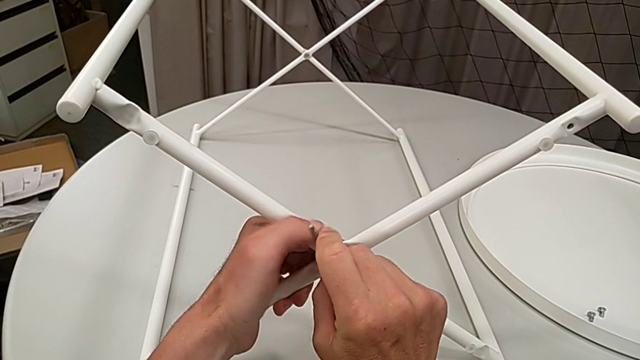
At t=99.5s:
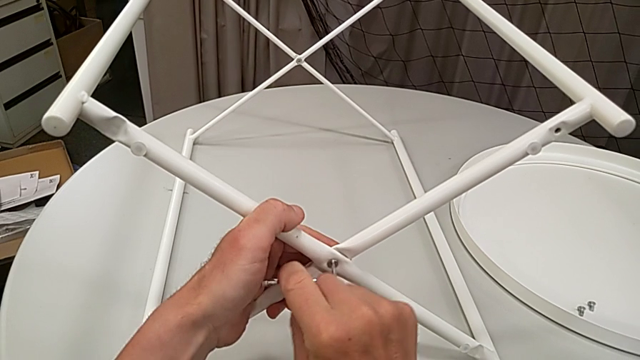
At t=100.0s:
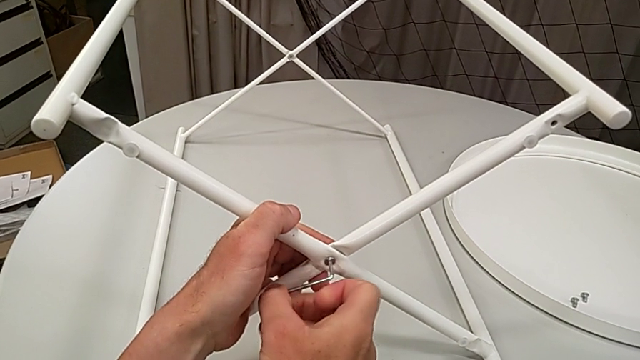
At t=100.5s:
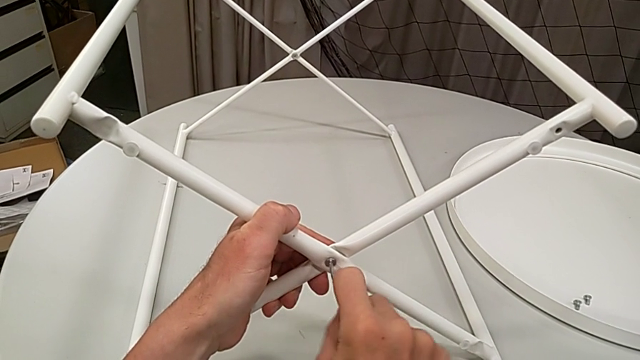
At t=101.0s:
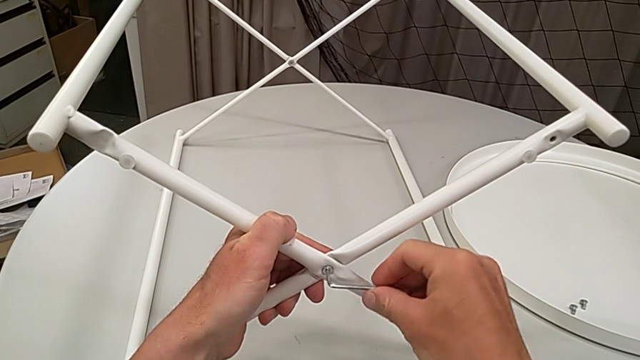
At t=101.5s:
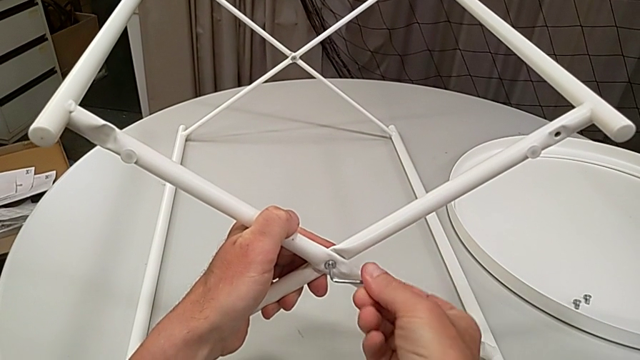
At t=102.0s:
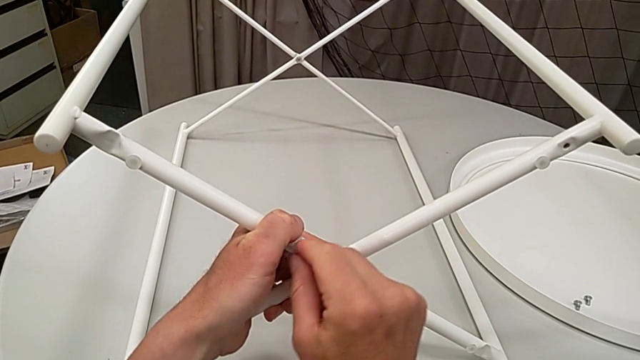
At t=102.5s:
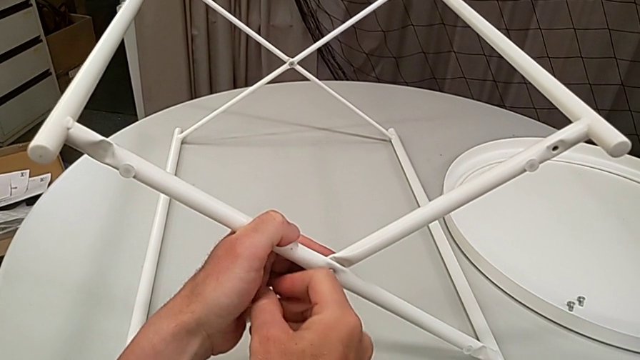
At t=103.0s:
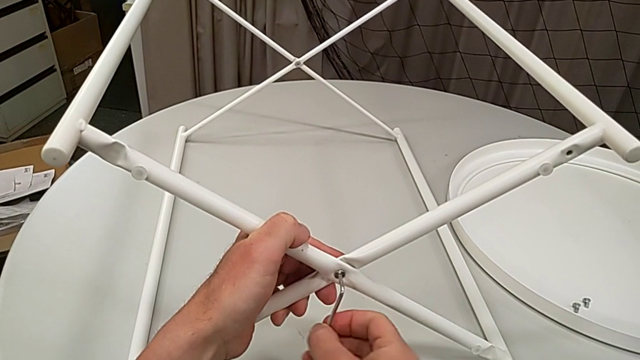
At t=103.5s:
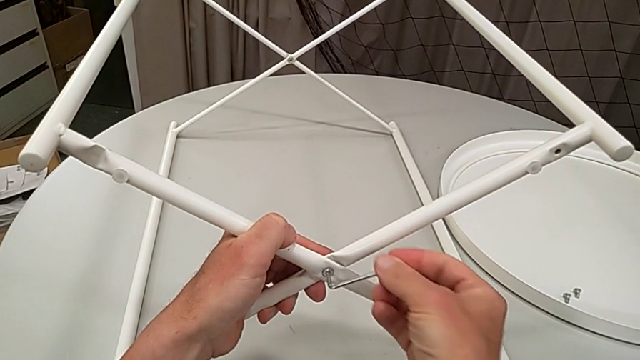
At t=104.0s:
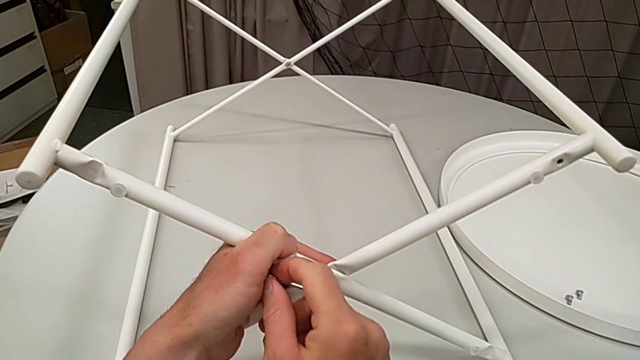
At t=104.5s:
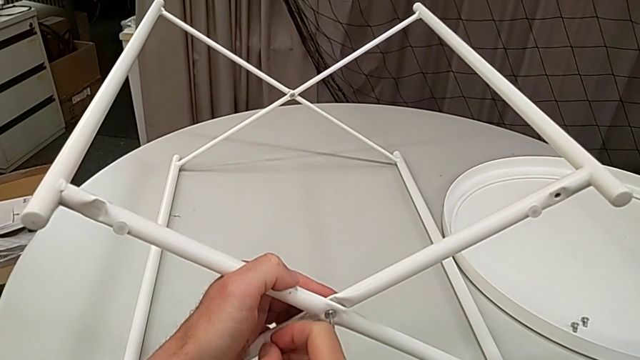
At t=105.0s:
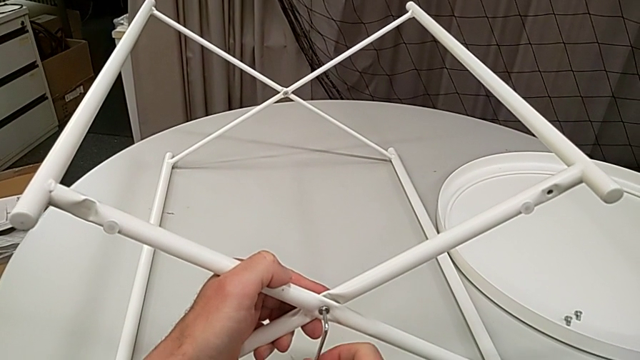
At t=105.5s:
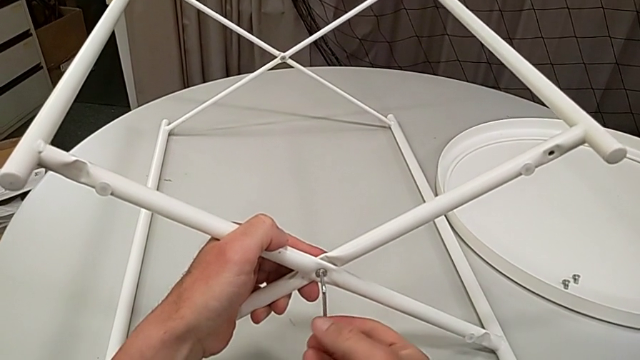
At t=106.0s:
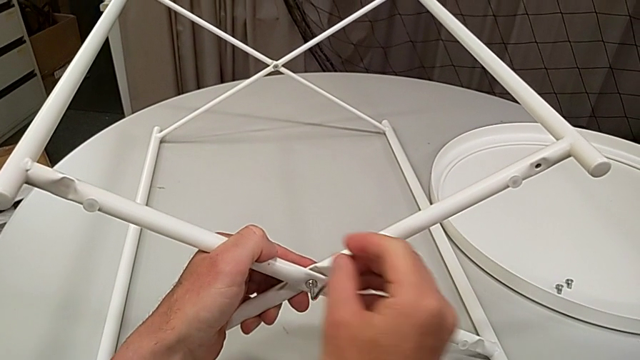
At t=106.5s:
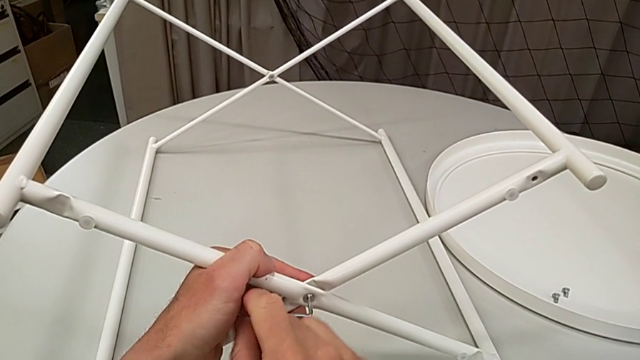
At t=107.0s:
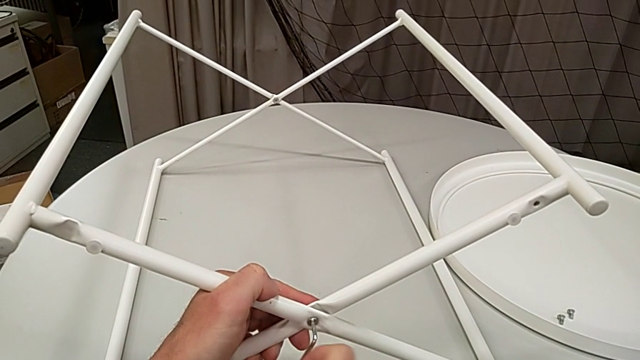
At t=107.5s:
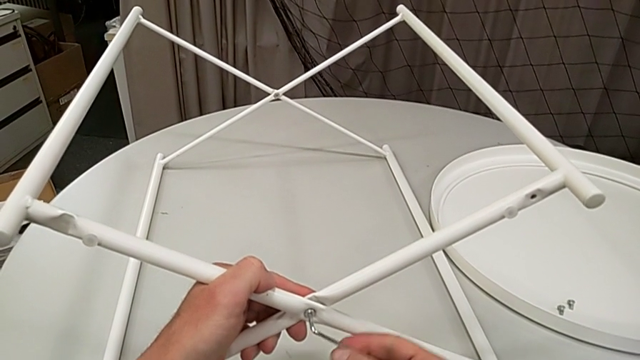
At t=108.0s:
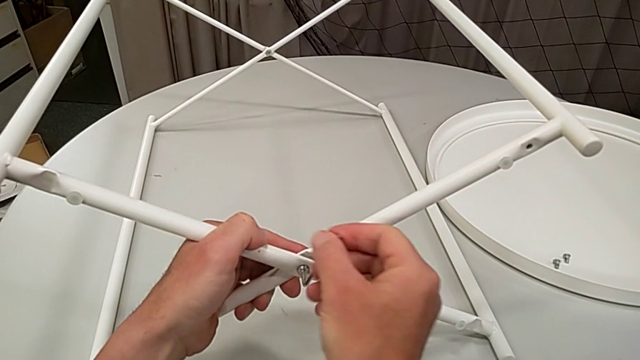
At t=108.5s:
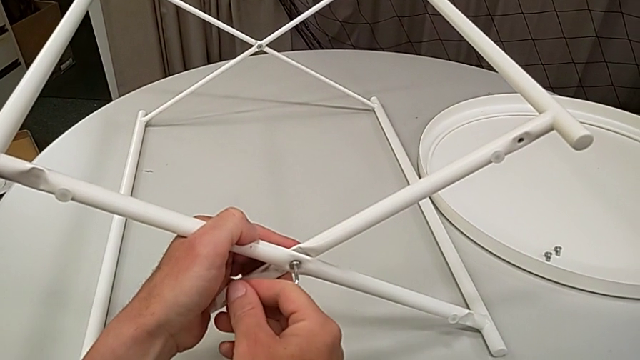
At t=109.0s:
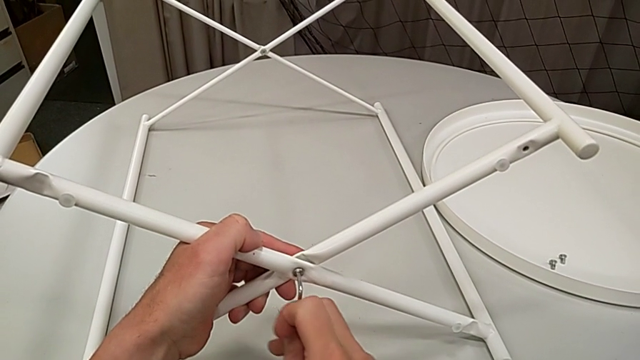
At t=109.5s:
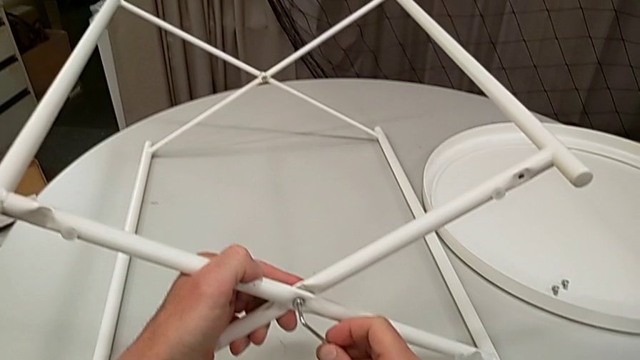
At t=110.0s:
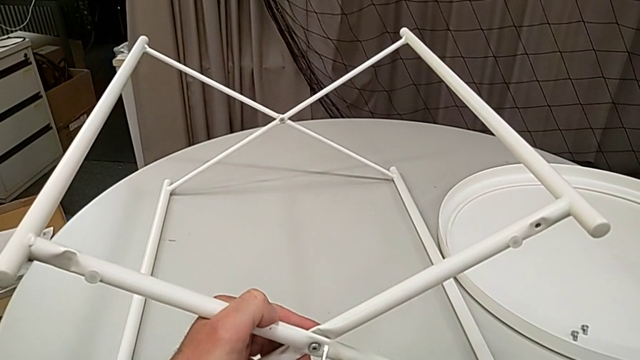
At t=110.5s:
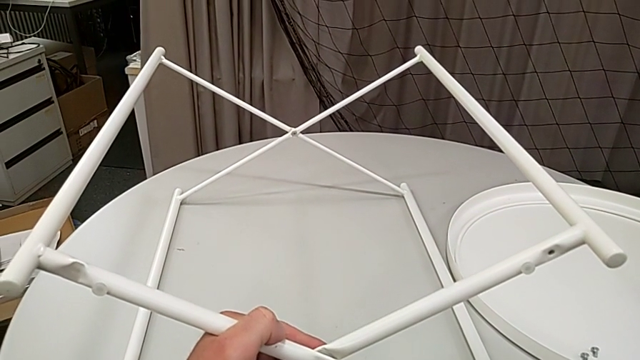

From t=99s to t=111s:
The camera wearer is unscrewing the screw of the legs. They keep unscrewing the hex socket head and withdraw the Allen wrench.

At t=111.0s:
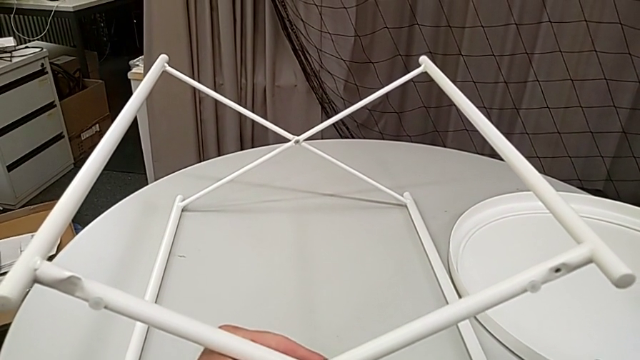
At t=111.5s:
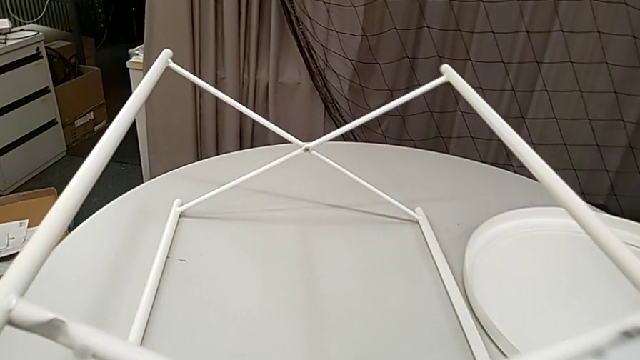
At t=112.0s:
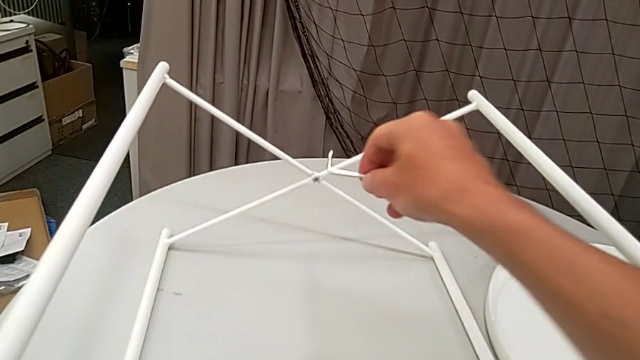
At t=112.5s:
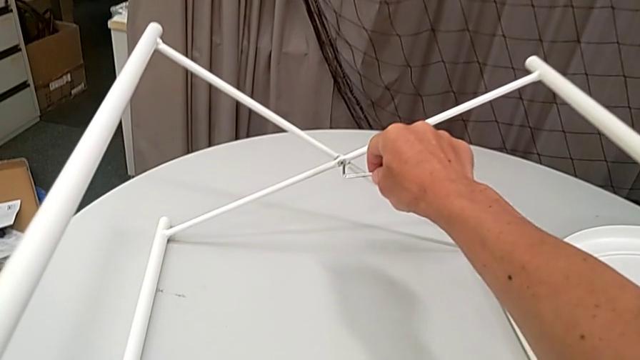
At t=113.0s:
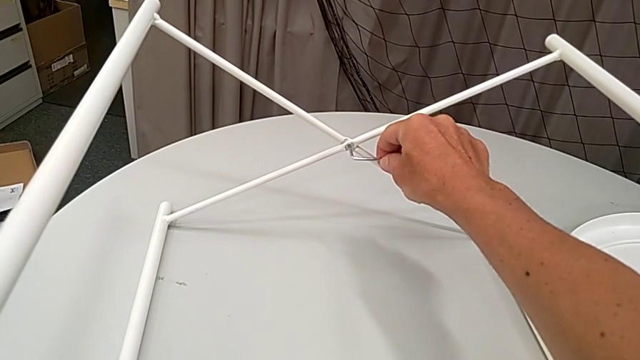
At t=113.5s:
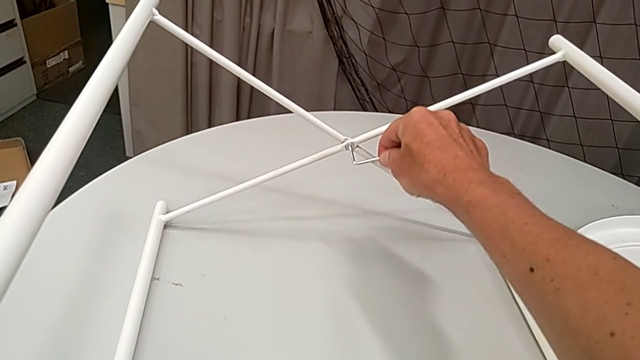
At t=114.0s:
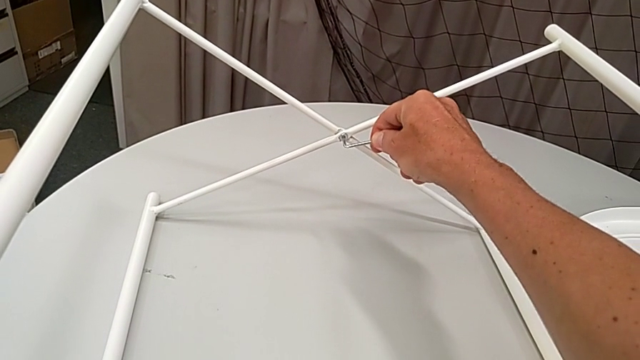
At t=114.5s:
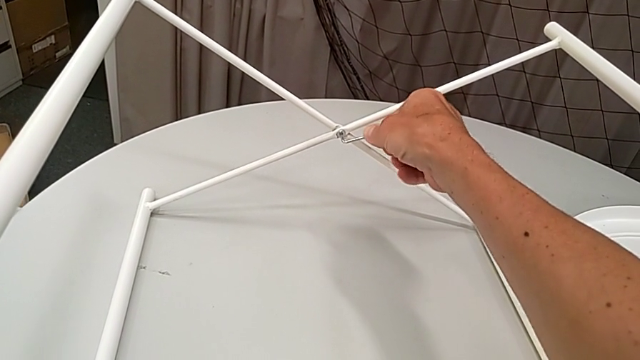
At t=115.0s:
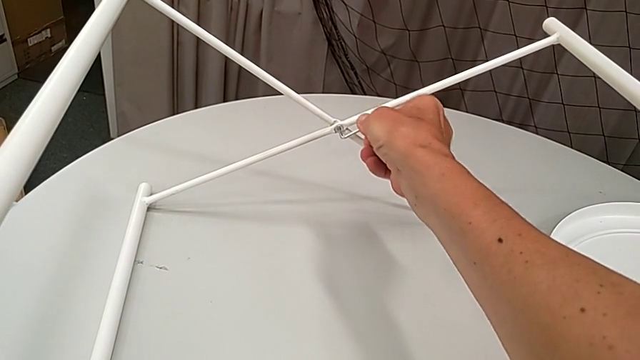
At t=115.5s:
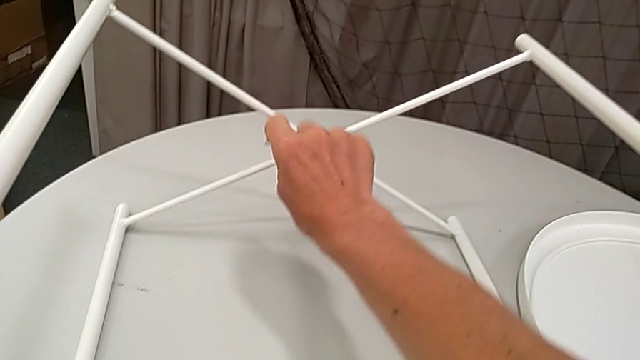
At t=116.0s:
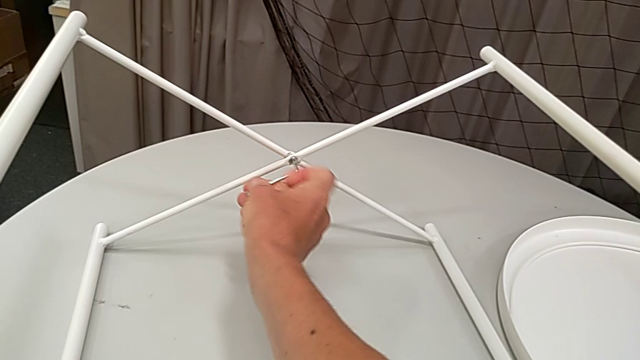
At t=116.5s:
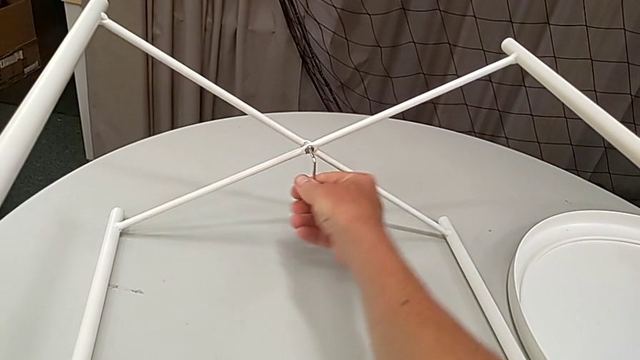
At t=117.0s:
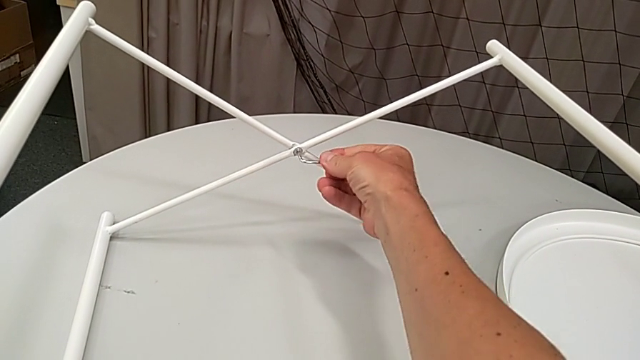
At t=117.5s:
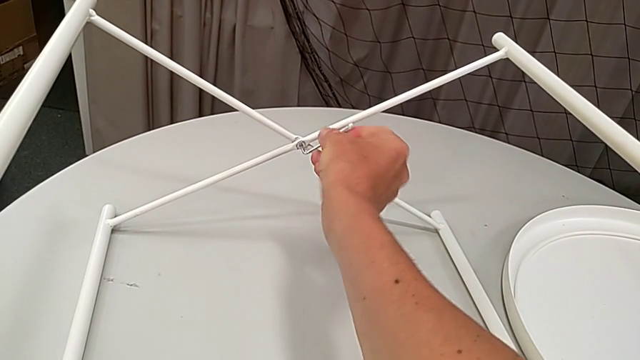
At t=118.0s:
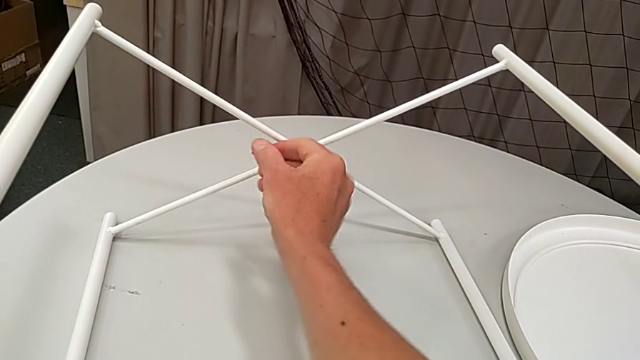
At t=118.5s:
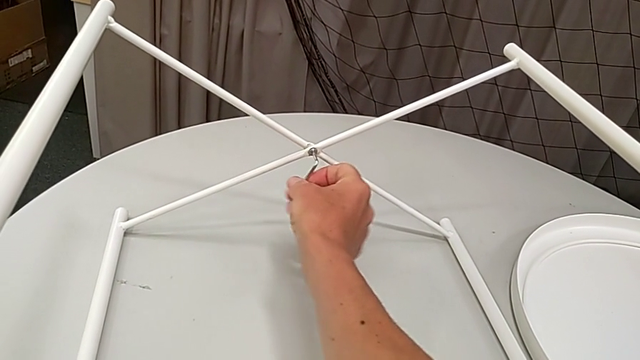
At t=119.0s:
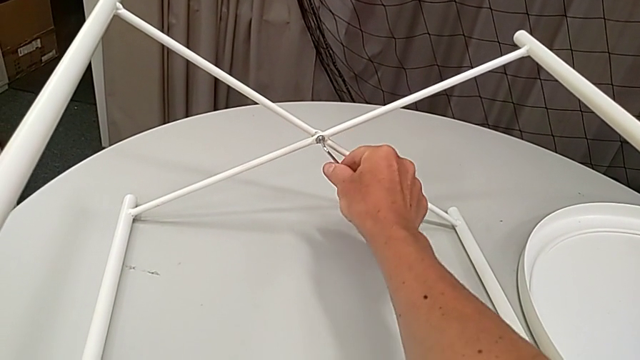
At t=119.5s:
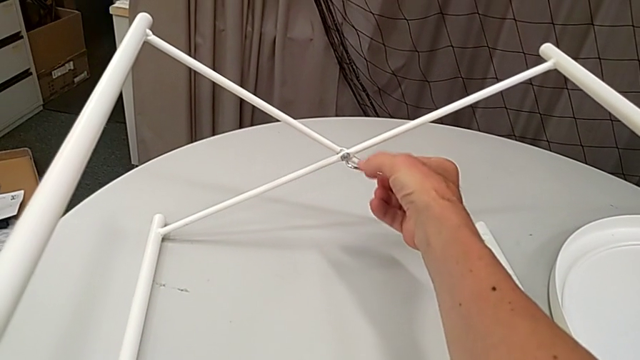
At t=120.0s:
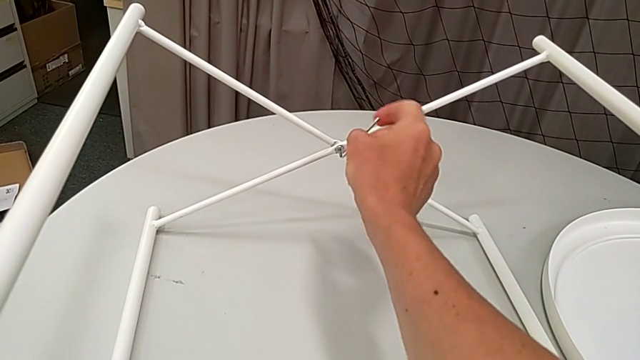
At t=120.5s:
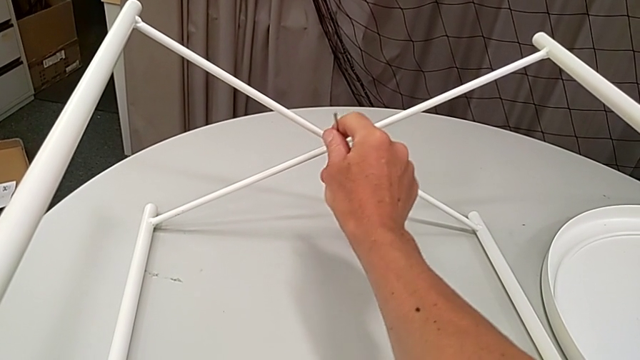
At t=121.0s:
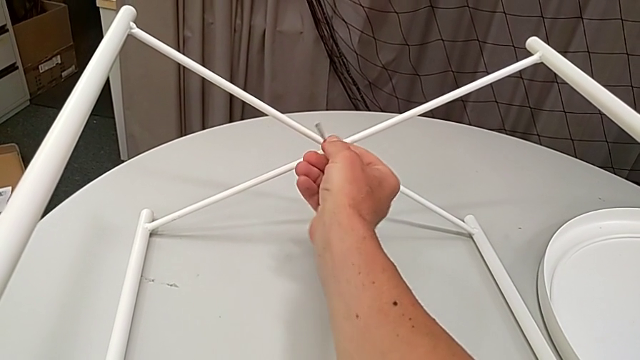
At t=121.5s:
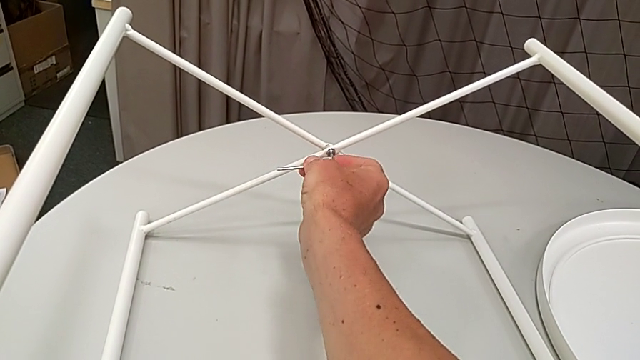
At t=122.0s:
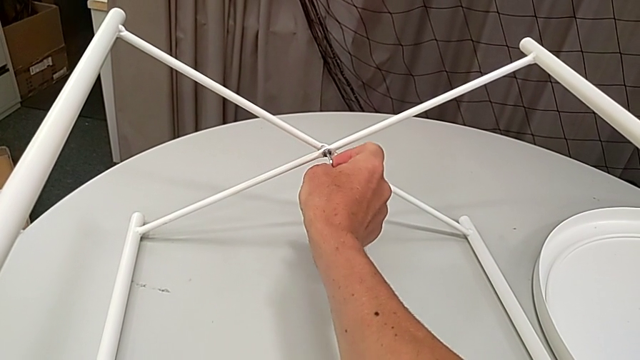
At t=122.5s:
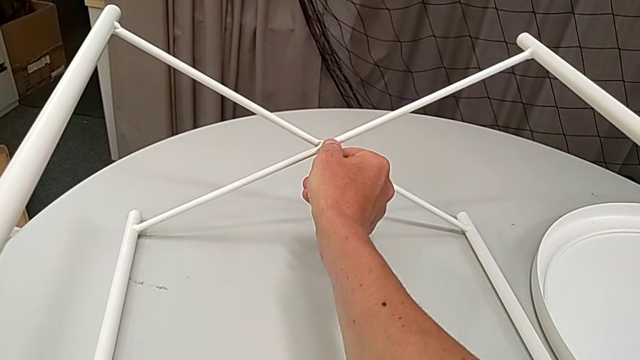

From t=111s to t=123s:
The camera wearer is unscrewing the screw of the legs. They insert the Allen wrench and begin to unscrew the leg.
